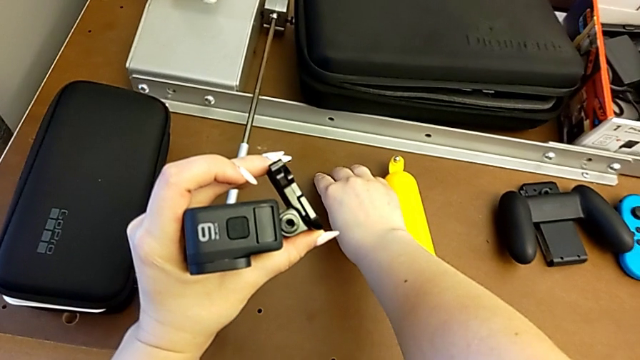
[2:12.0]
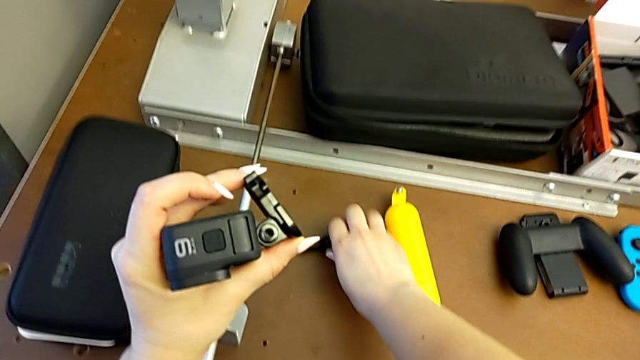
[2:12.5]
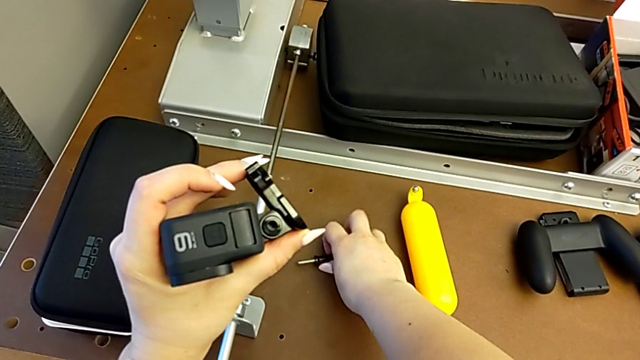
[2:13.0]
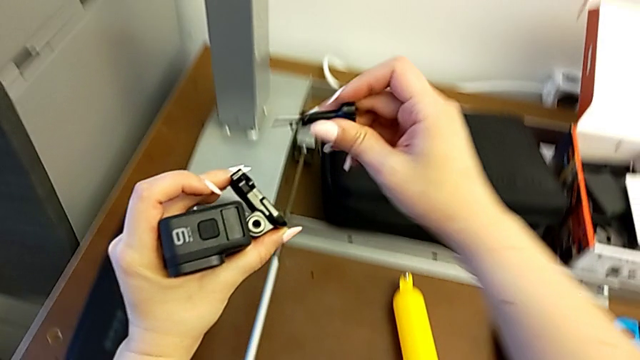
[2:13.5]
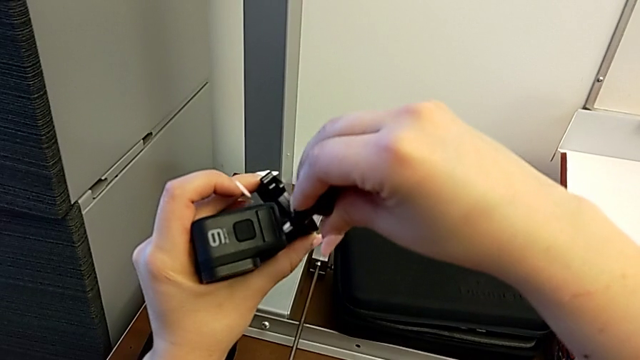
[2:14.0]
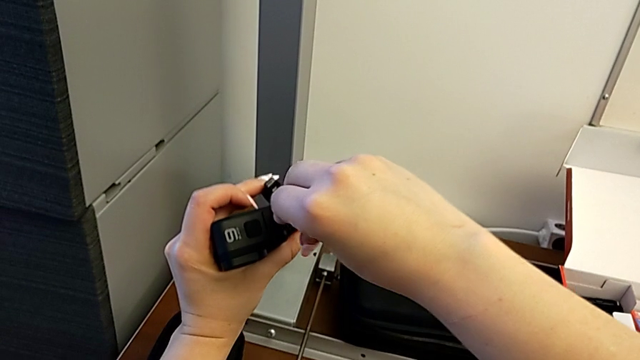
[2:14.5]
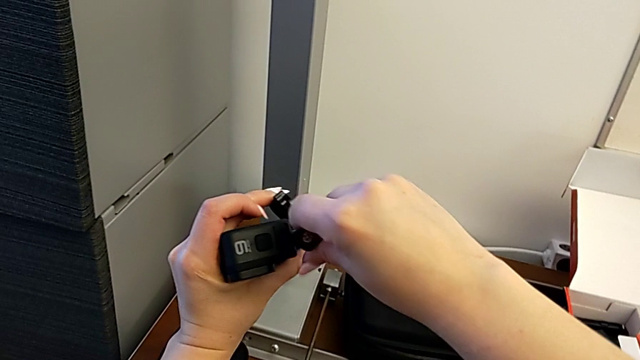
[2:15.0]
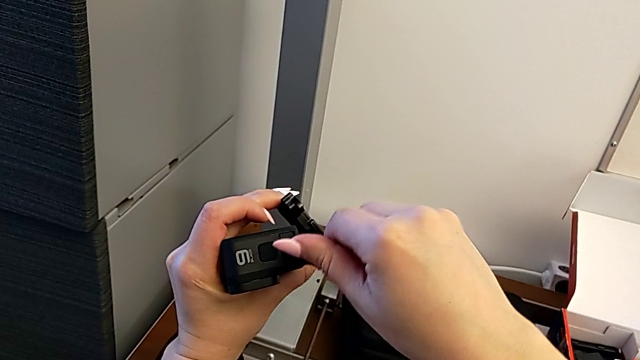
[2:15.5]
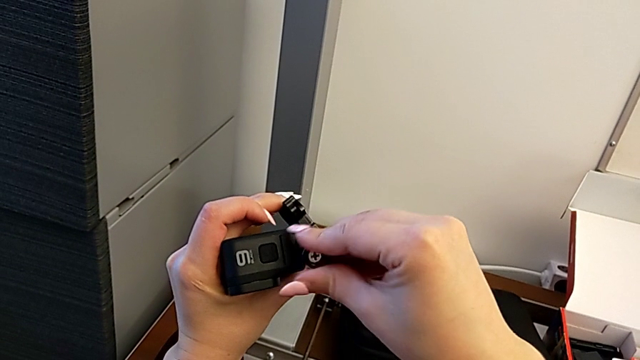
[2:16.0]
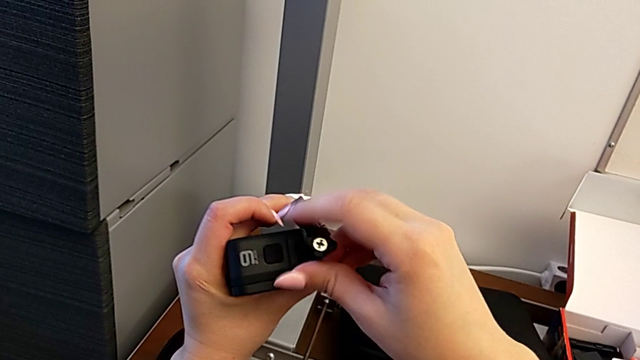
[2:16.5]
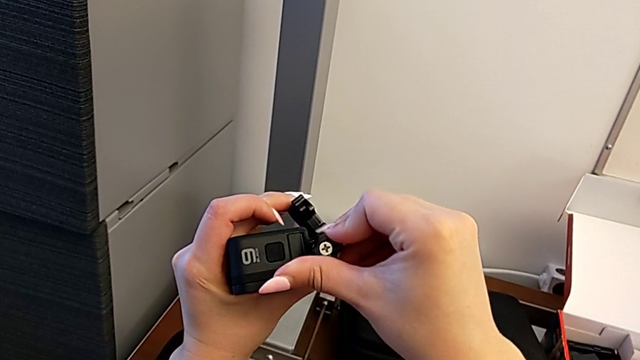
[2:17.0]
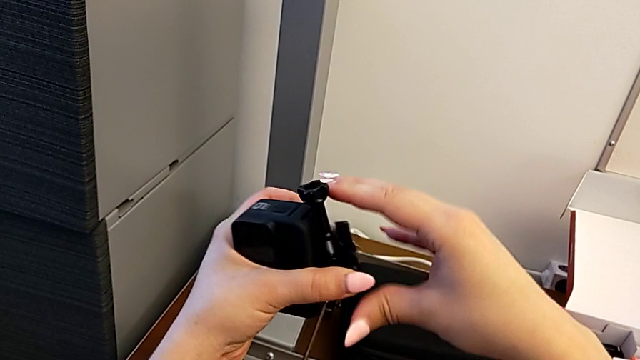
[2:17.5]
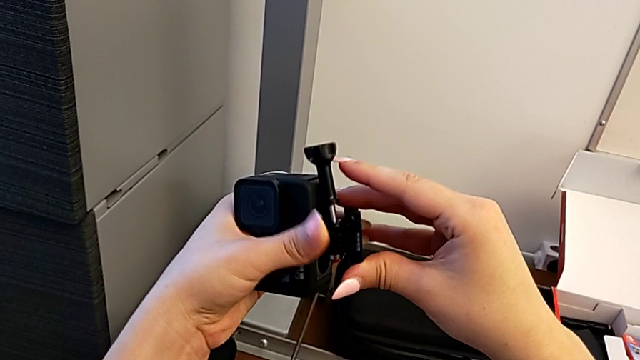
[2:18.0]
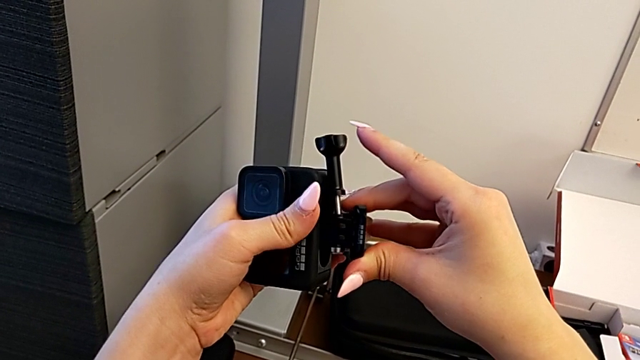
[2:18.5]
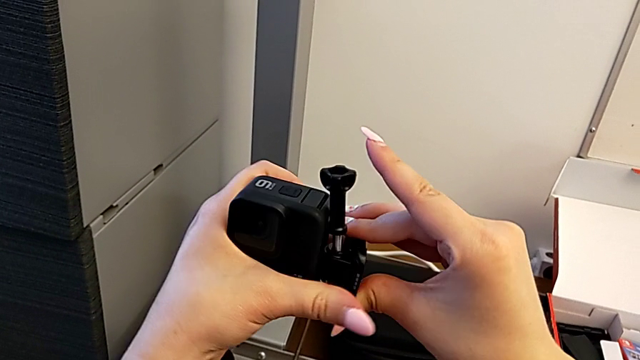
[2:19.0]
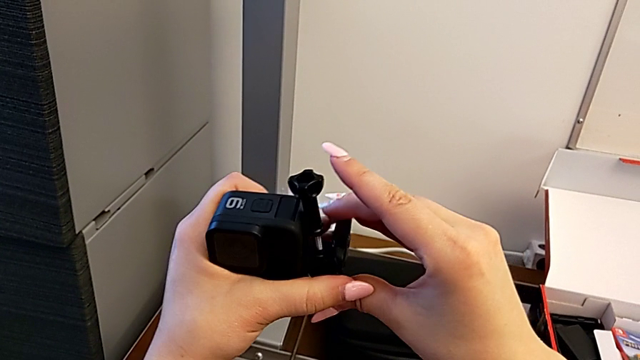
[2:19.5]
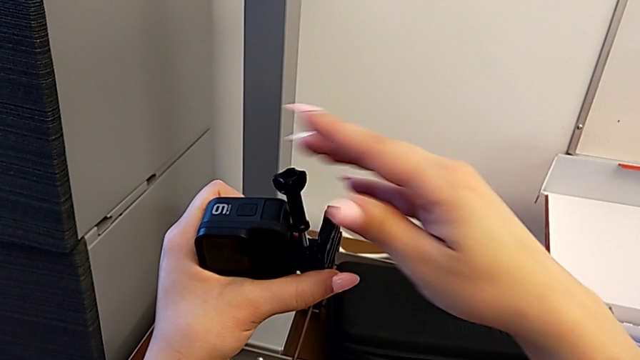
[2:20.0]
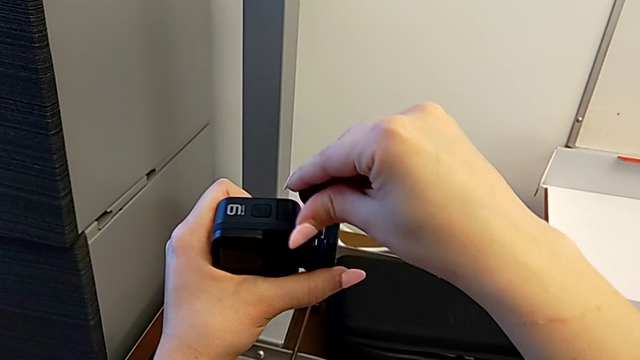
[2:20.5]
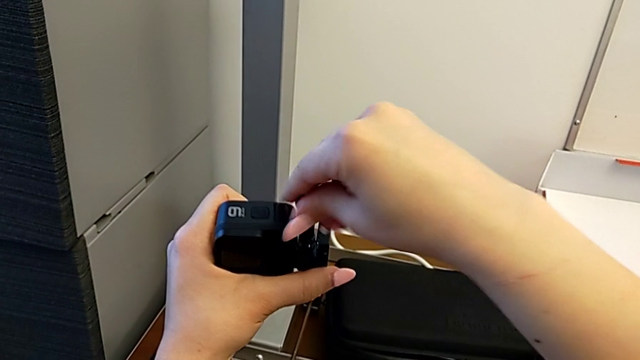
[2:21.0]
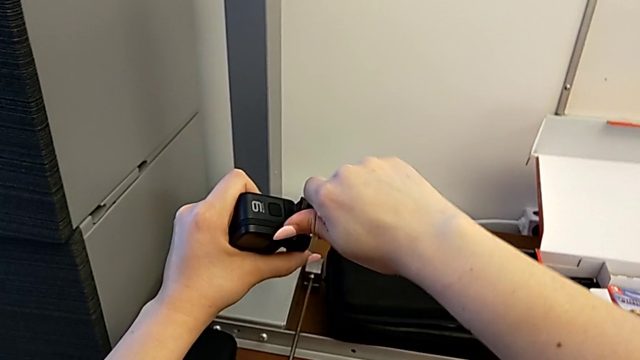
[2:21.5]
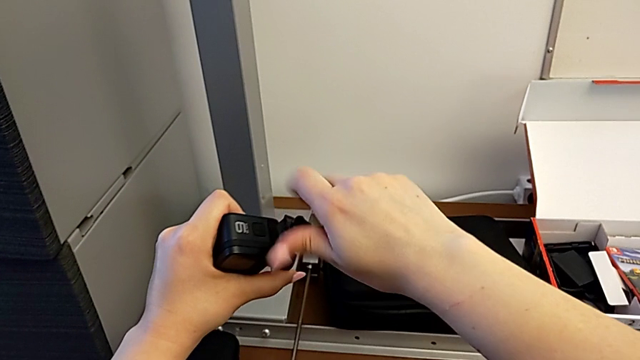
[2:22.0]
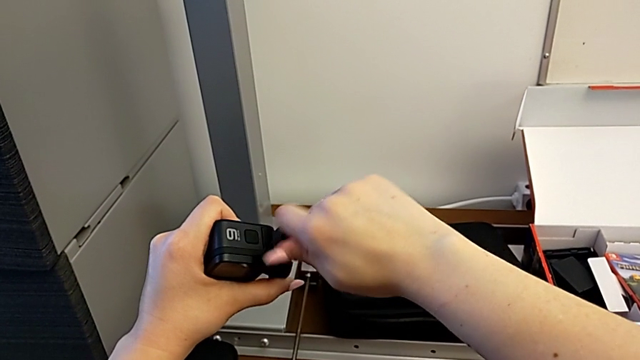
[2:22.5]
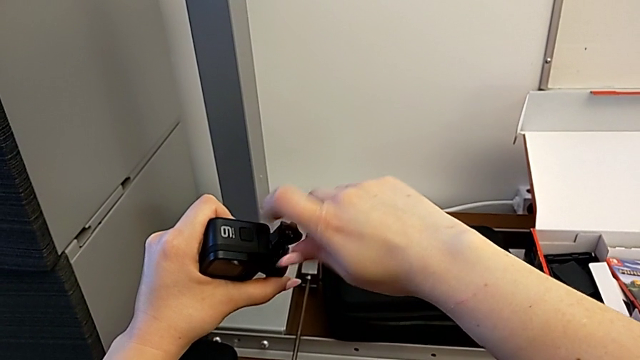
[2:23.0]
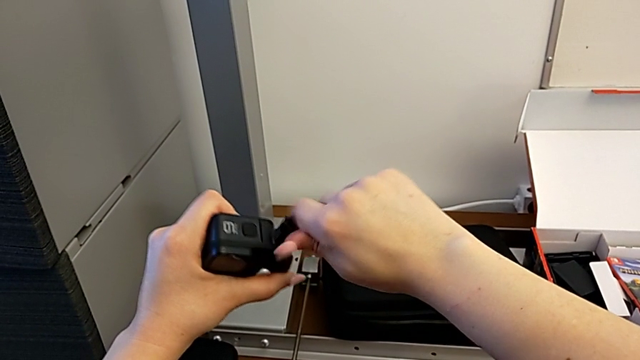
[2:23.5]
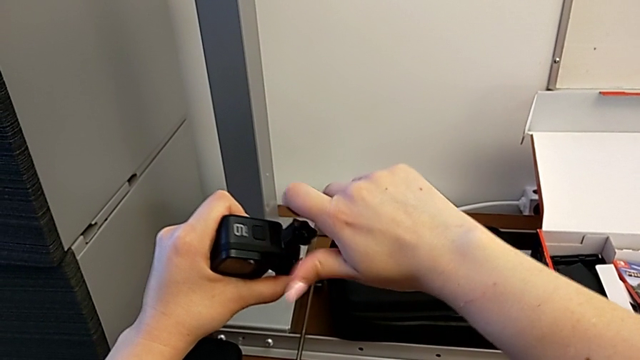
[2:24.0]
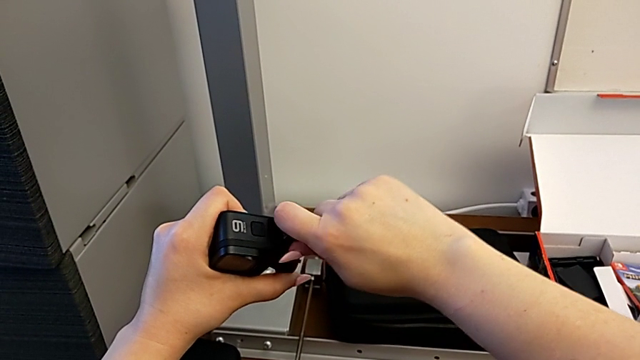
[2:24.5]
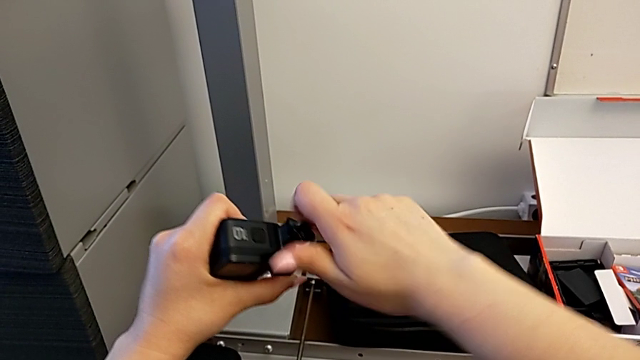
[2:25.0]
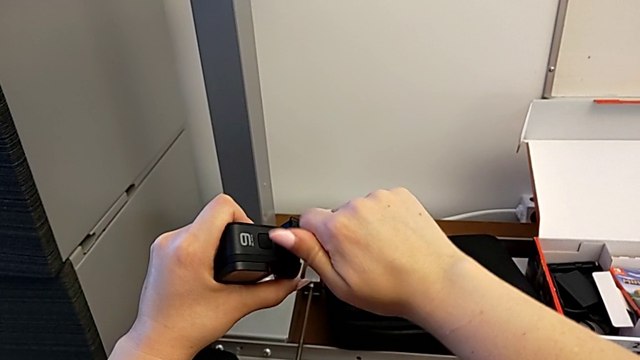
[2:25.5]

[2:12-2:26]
The camera wearer is mounting the shift arm onto the GoPro. They grab the screw, lift it, insert it and begin to screw it.

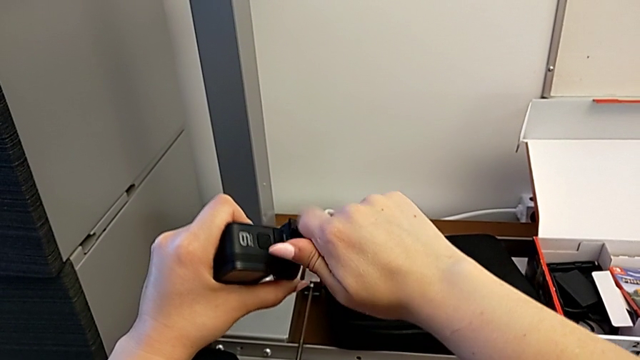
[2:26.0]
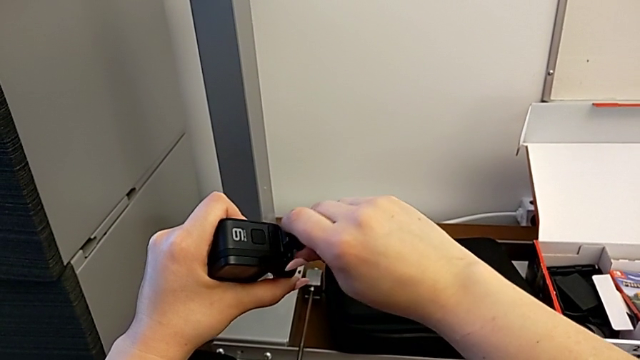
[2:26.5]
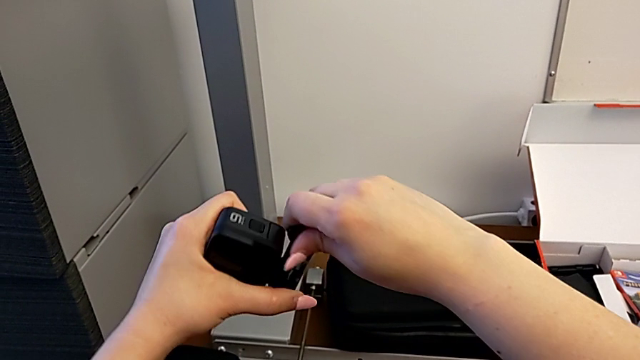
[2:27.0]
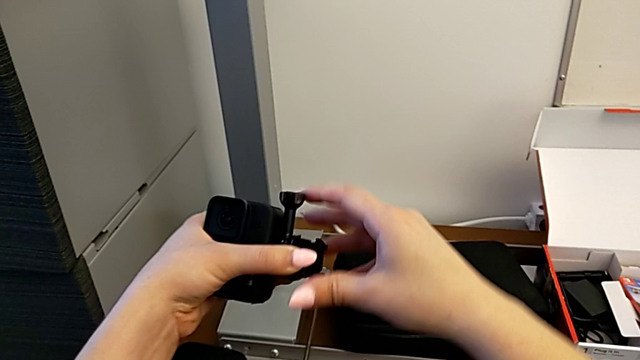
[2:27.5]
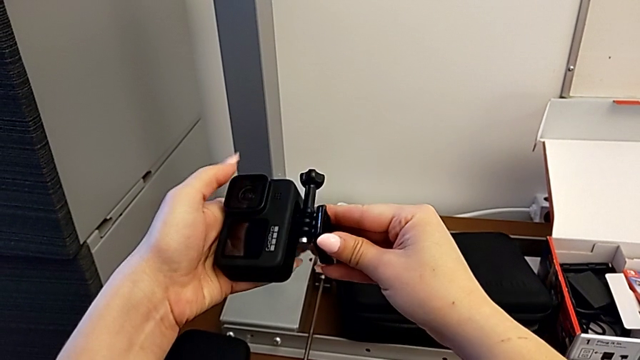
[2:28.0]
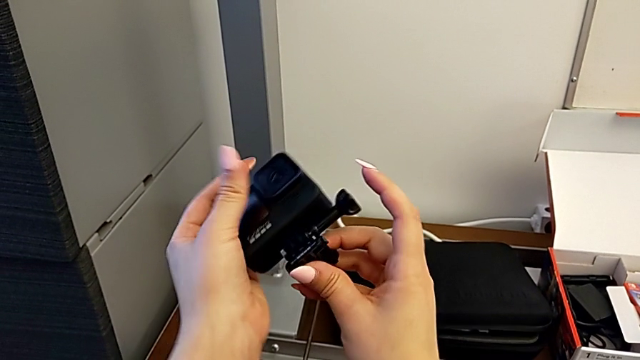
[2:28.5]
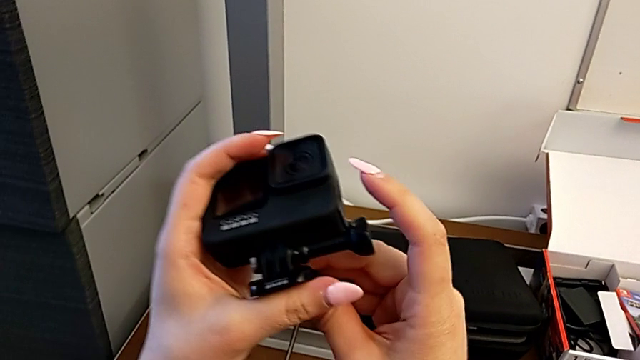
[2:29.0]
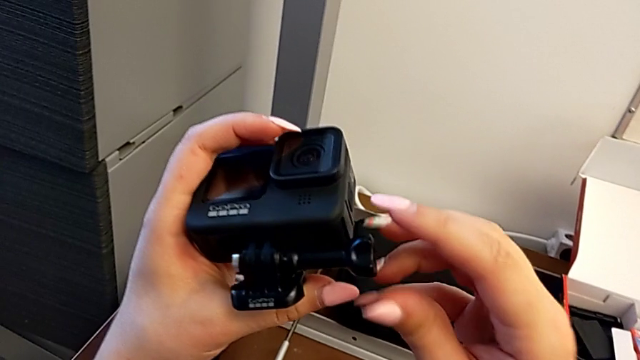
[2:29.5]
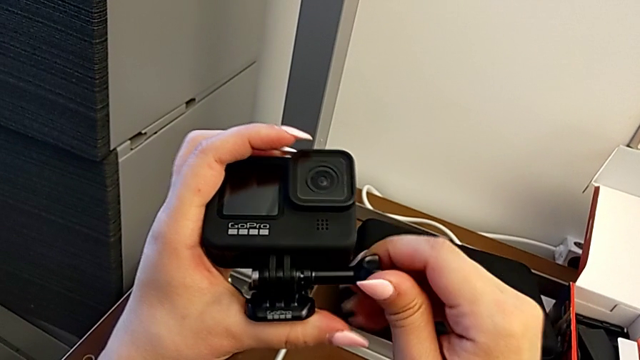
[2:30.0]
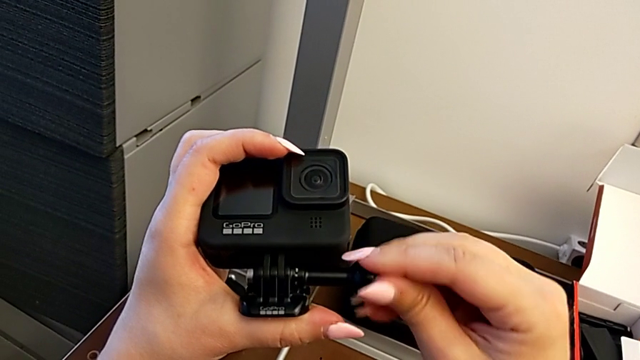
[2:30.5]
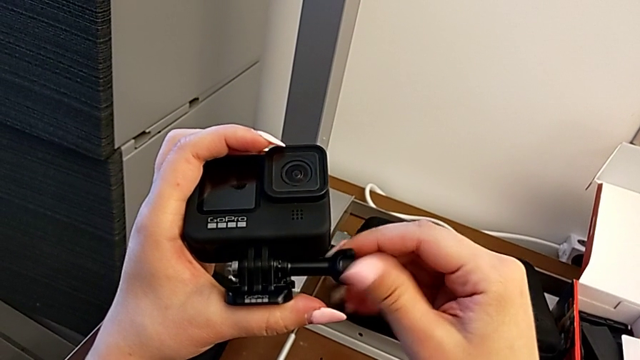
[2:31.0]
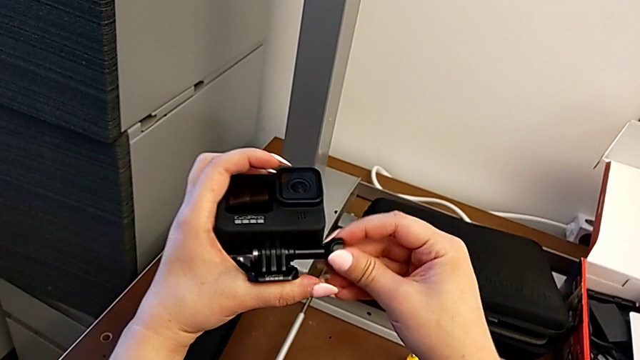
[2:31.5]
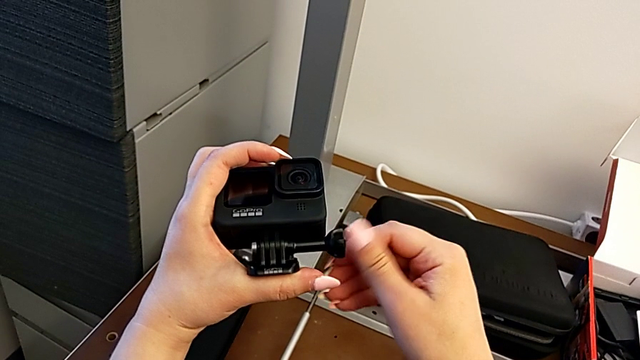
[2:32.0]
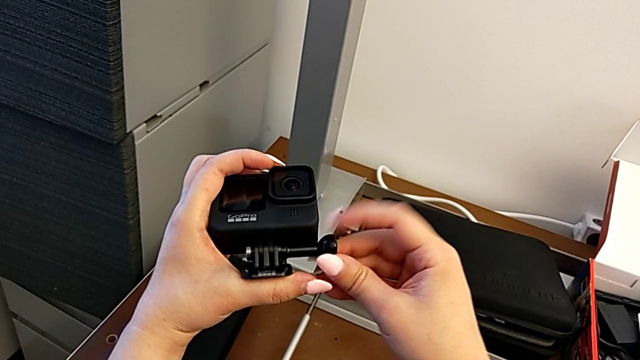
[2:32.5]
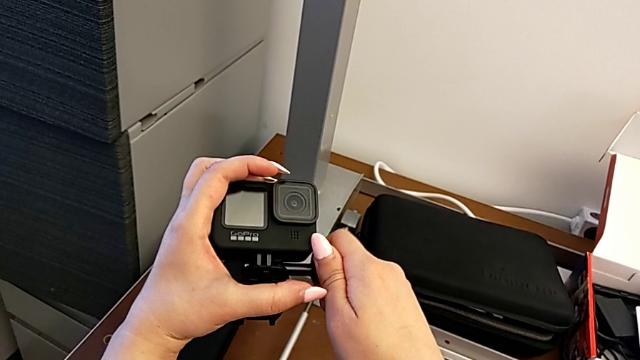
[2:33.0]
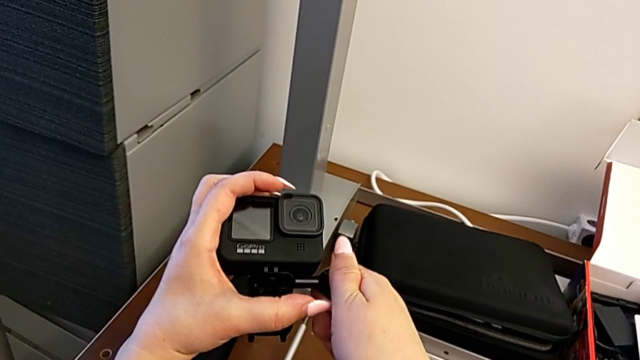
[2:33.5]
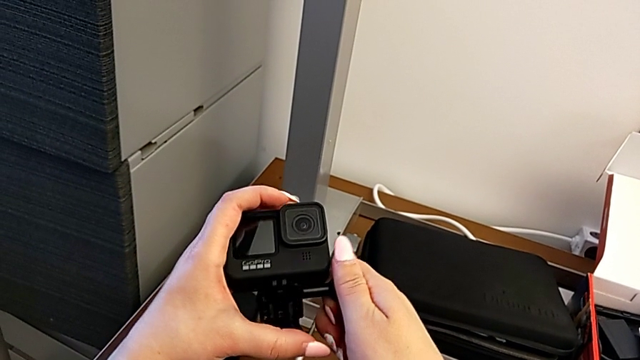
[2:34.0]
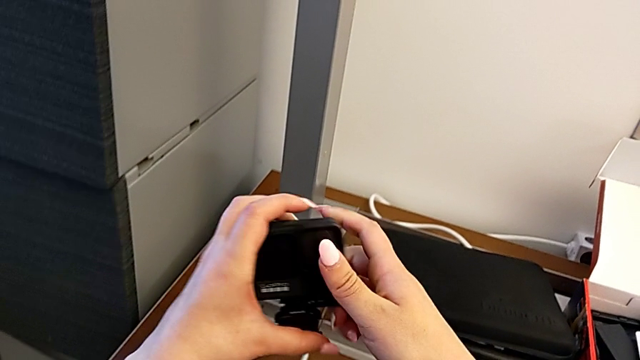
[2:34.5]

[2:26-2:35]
The camera wearer is mounting the shift arm onto the GoPro. They screw the screw, rotate the GoPro and screw the screw.
